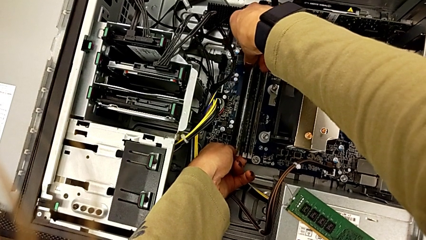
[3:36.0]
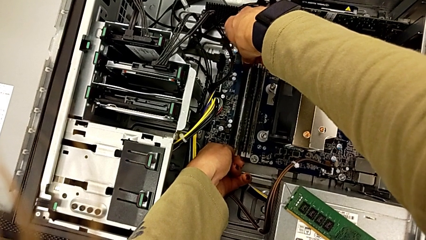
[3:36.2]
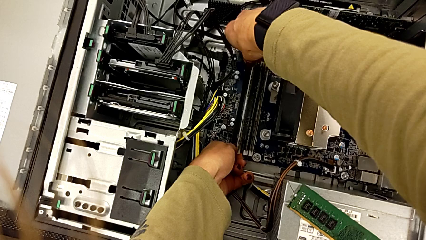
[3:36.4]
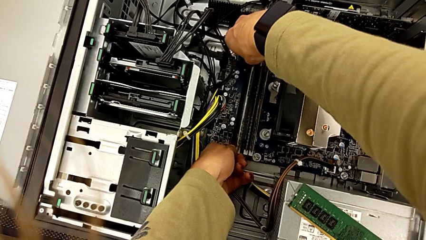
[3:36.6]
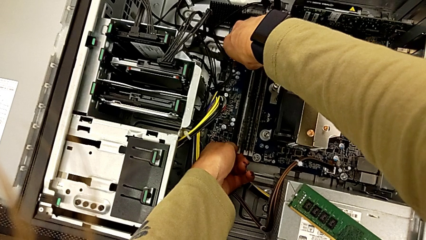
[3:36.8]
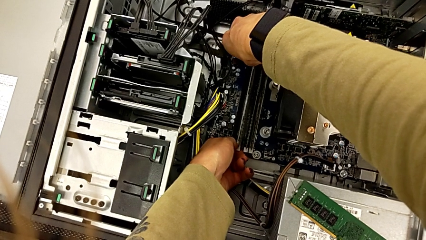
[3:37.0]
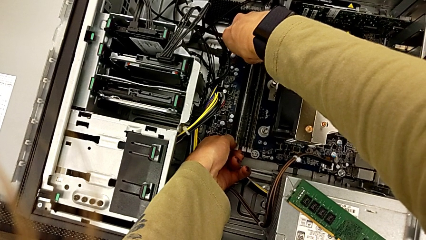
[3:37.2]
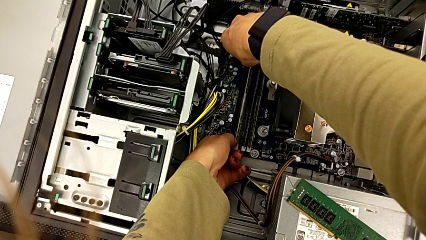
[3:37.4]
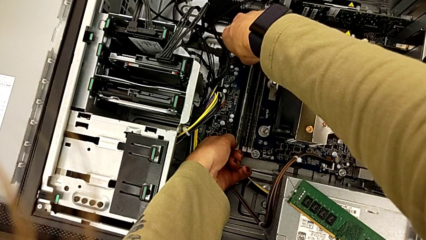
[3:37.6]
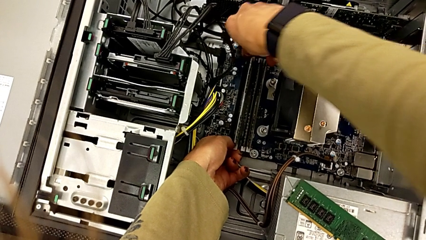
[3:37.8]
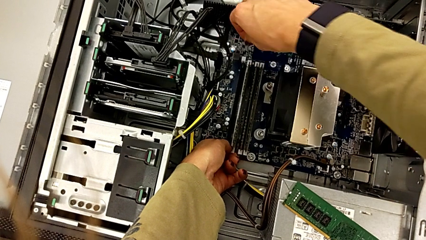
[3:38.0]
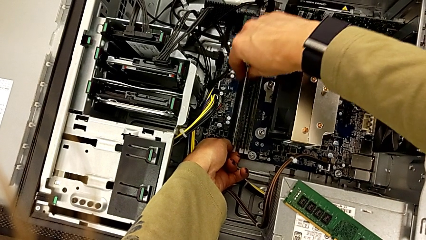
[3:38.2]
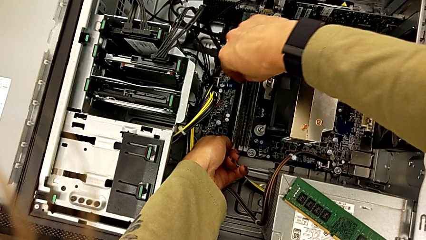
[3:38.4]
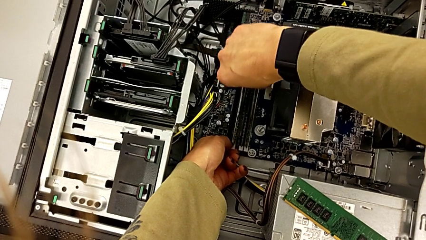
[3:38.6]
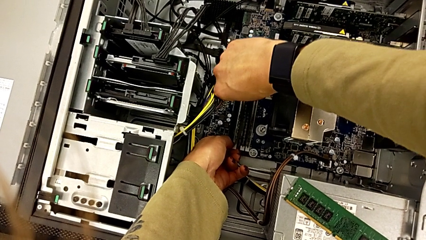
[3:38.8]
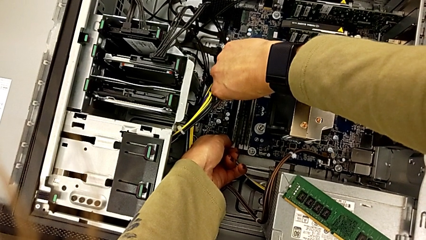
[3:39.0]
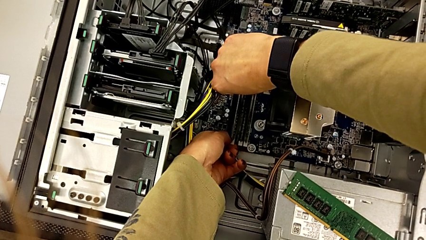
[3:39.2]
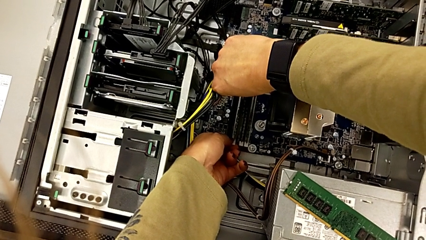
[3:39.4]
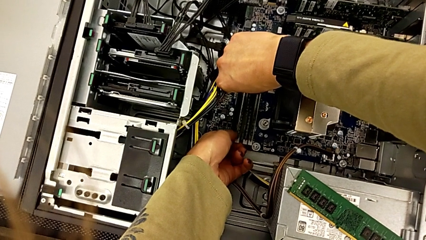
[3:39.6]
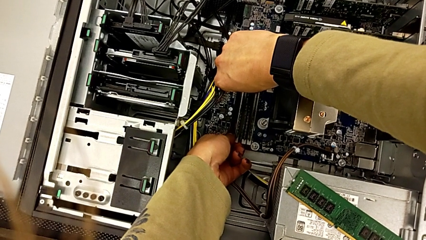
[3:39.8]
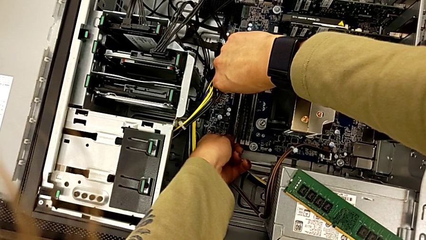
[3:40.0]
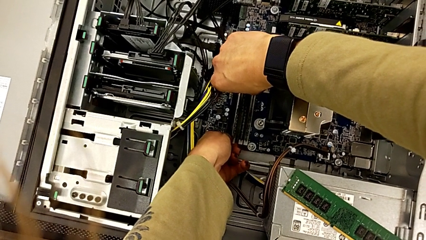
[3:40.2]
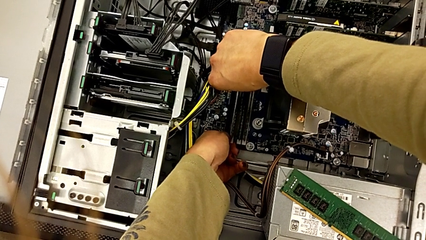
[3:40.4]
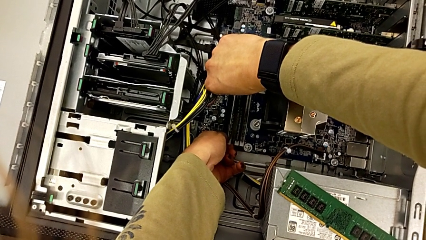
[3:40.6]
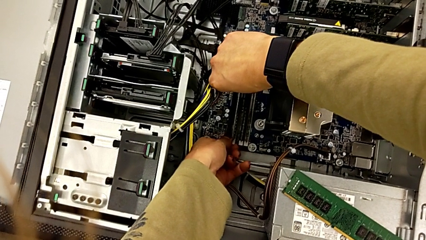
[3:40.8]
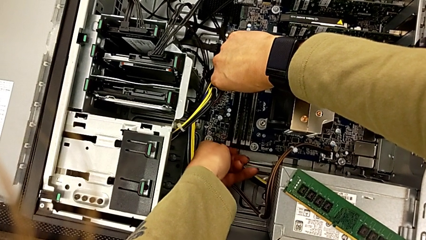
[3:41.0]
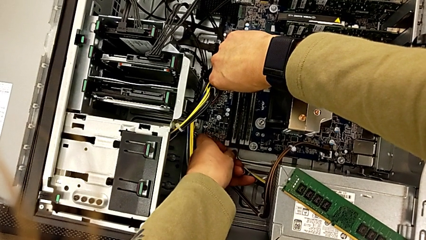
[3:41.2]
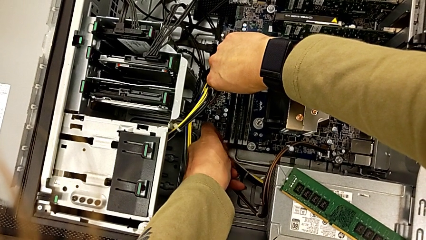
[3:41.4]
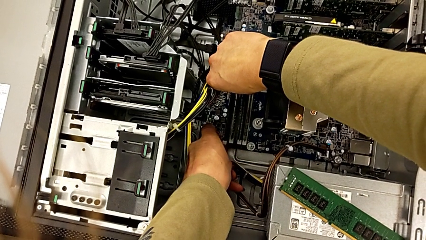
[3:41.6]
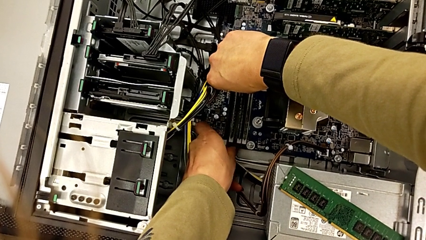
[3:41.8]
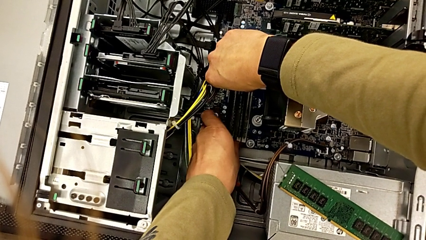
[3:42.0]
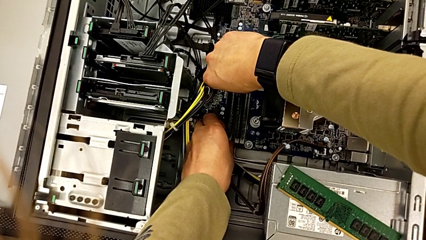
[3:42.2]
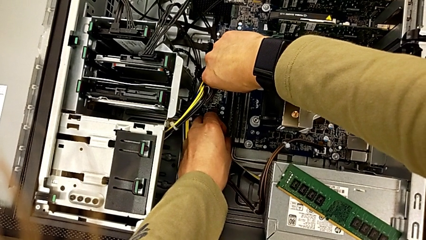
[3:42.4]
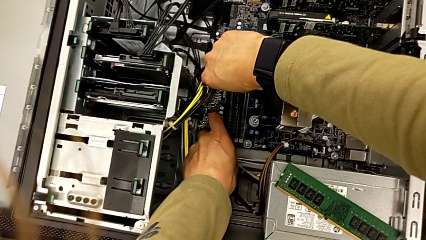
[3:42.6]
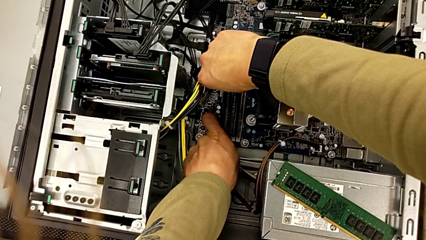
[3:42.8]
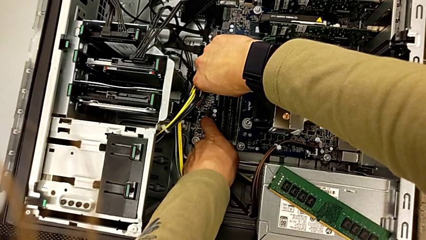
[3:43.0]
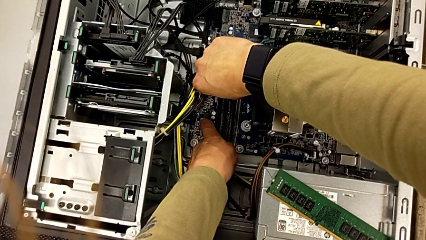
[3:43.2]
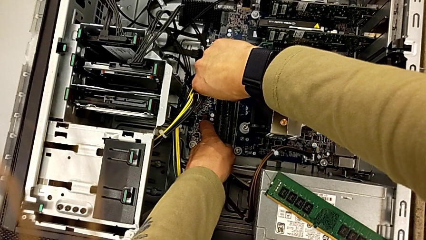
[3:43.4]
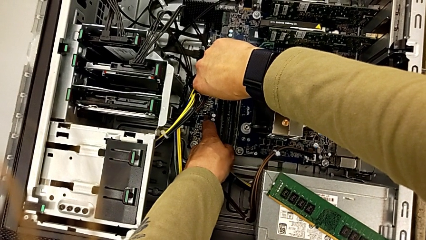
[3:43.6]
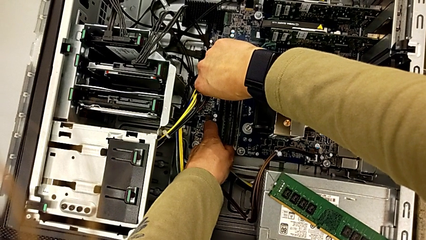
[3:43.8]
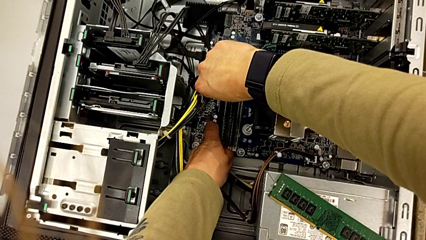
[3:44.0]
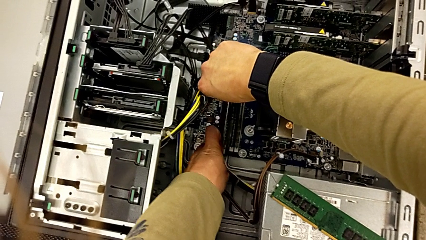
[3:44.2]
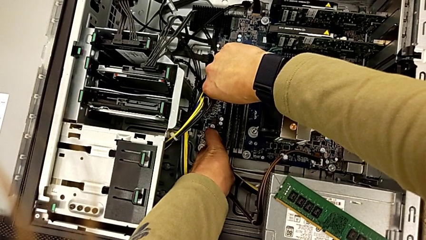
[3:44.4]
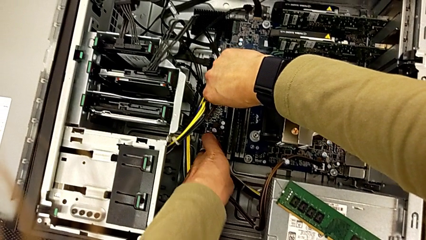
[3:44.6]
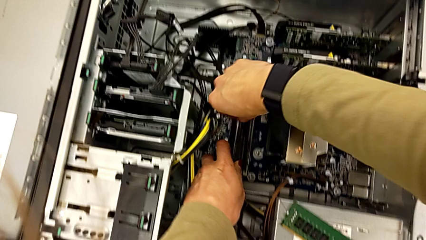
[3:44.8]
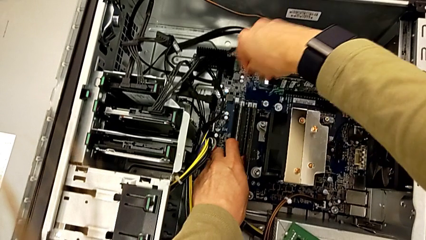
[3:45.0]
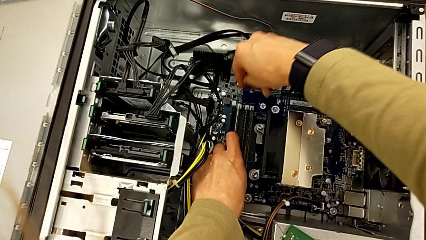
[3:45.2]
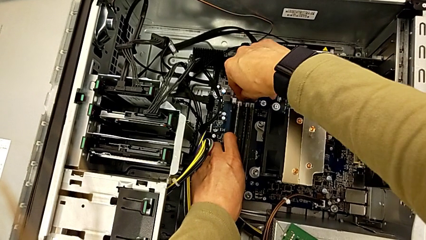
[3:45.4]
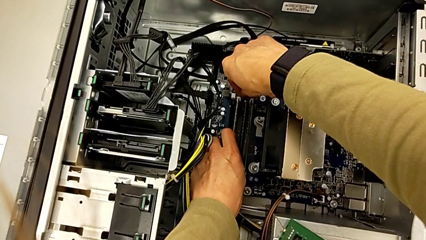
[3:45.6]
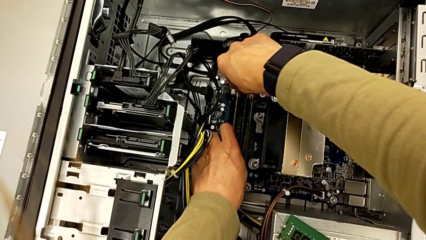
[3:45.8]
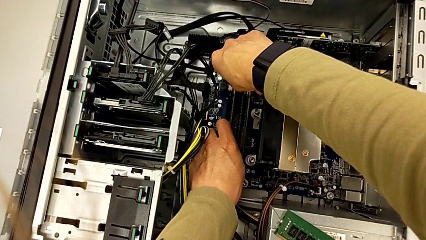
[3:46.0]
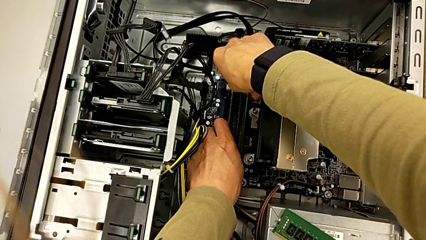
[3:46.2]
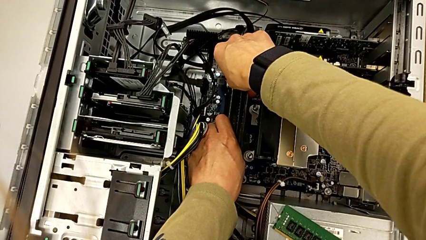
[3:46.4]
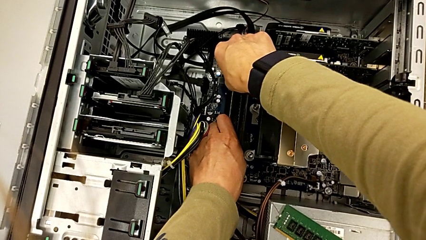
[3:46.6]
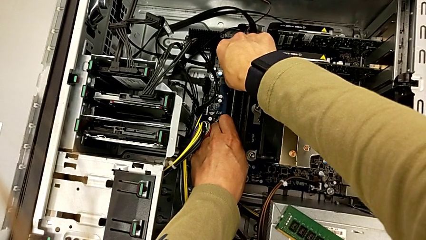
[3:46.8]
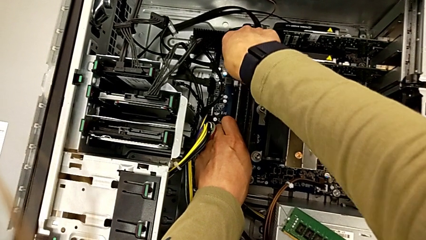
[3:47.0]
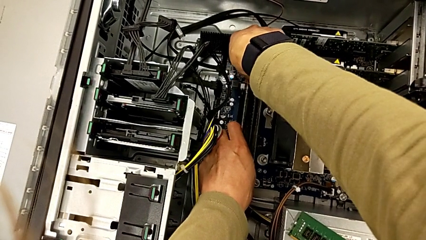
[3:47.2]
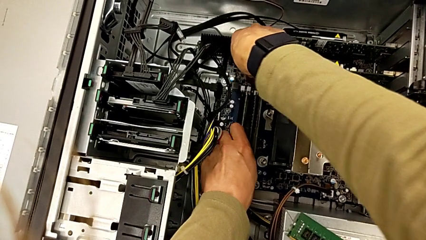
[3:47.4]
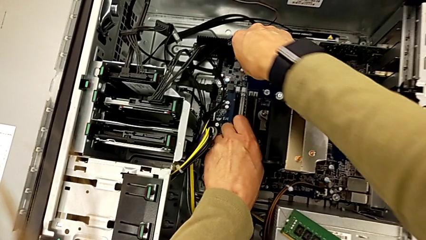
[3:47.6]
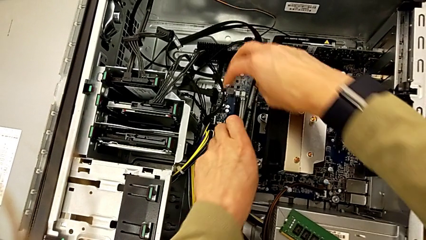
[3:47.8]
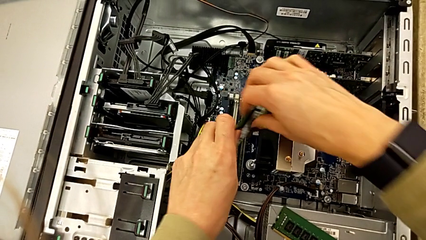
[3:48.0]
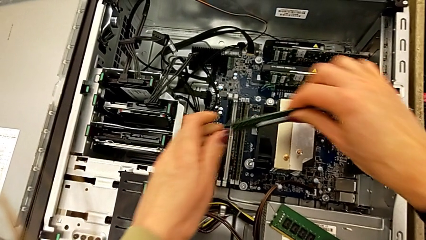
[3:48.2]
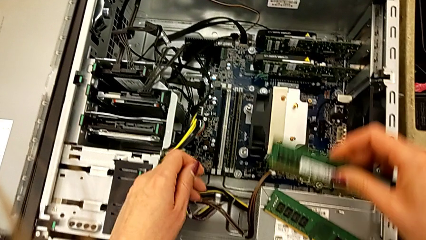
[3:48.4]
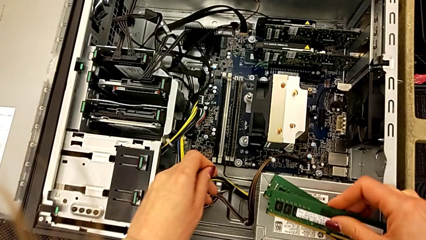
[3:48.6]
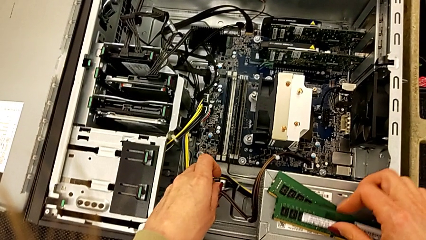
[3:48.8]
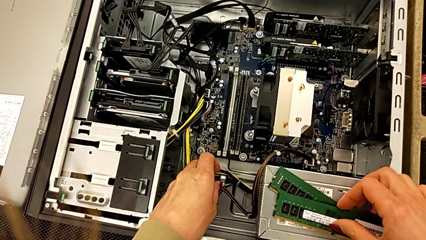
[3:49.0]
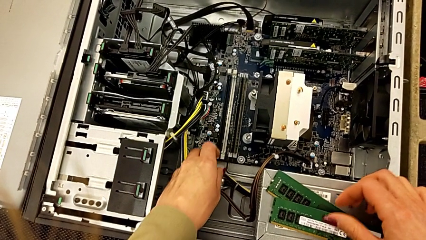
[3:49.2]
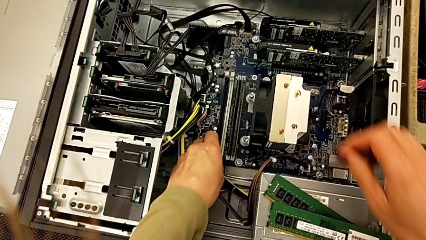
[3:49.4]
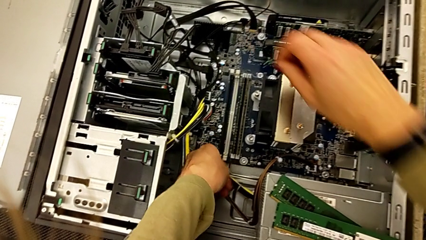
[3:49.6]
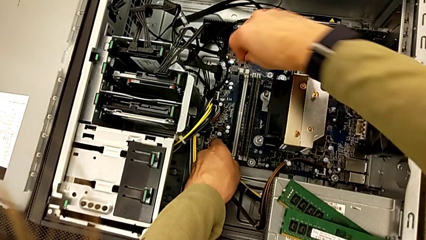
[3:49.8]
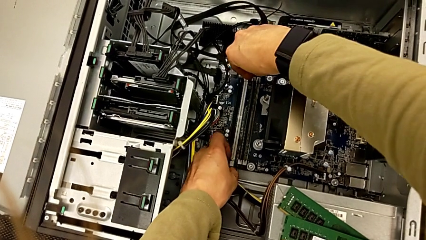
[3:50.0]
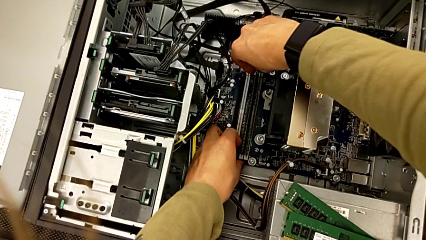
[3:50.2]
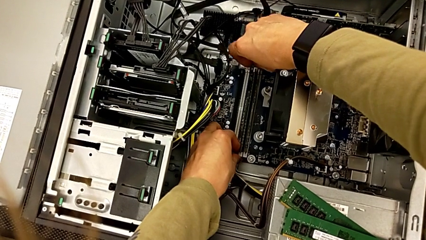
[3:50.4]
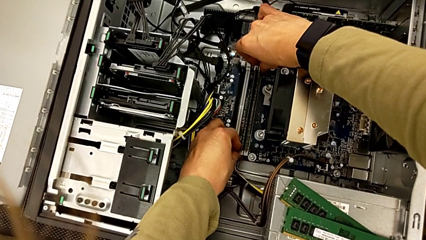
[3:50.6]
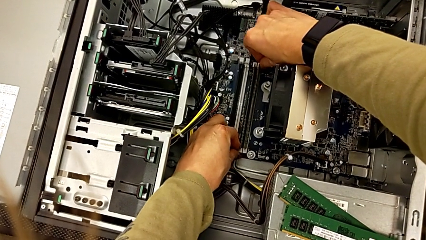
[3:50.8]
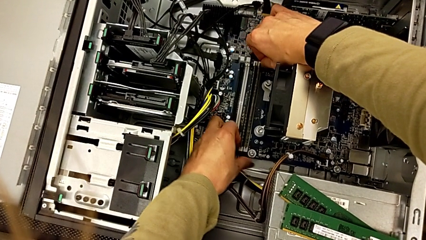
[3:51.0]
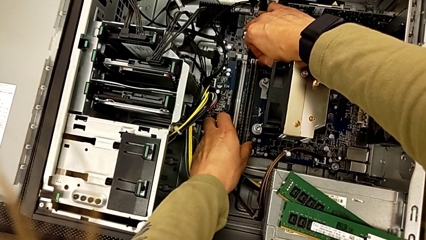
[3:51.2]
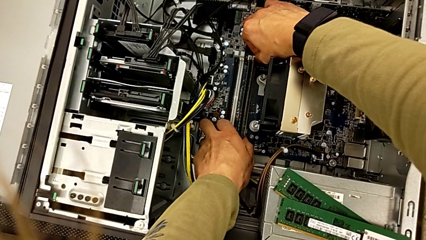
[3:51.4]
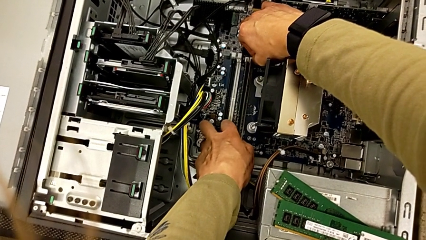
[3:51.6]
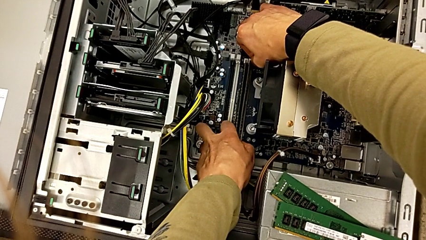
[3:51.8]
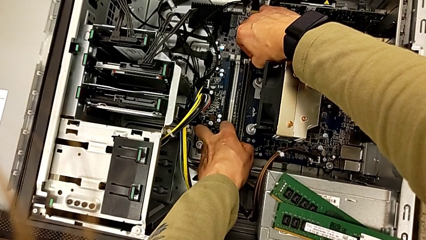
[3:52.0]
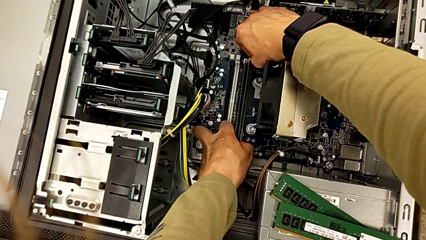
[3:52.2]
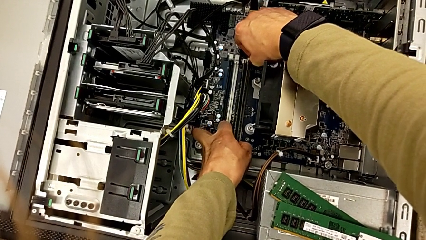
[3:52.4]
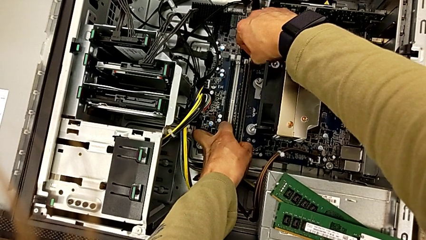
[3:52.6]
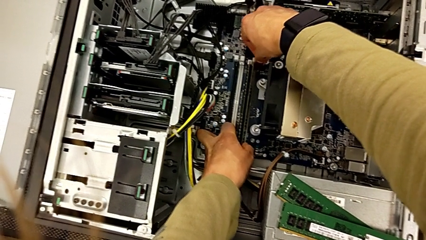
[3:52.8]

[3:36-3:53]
The camera wearer is detaching the RAM. They push the RAM tab twice, withdraw the RAM, place it and begin to push the RAM tab.
